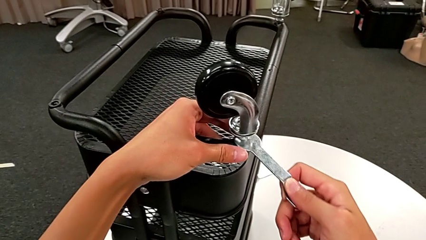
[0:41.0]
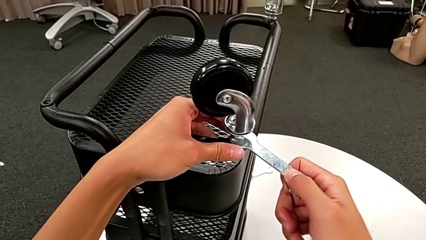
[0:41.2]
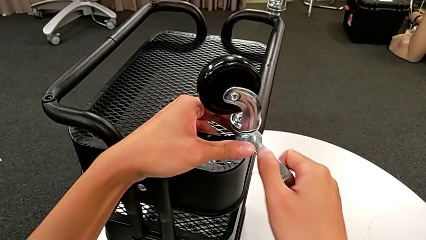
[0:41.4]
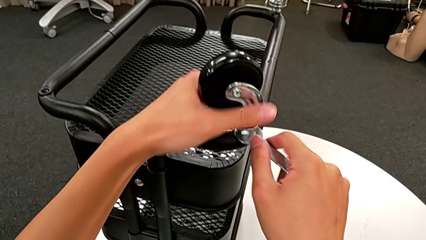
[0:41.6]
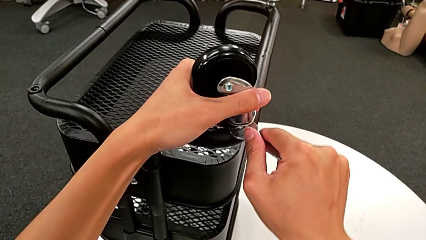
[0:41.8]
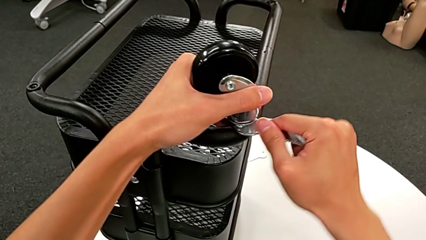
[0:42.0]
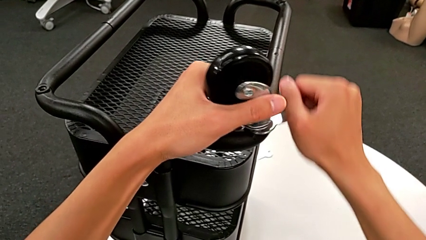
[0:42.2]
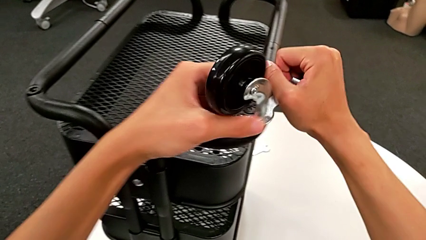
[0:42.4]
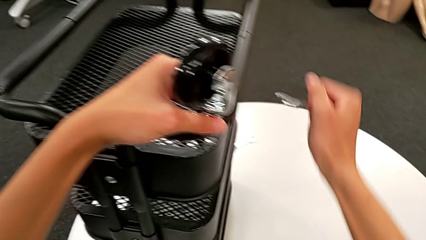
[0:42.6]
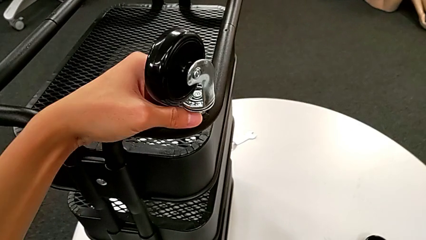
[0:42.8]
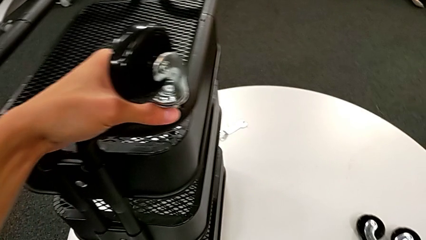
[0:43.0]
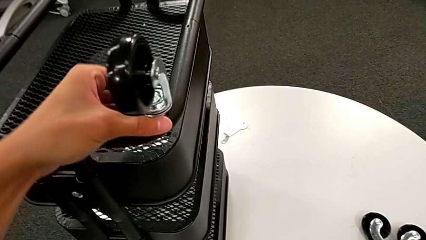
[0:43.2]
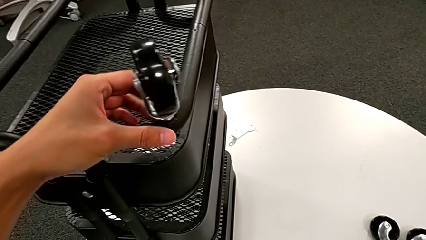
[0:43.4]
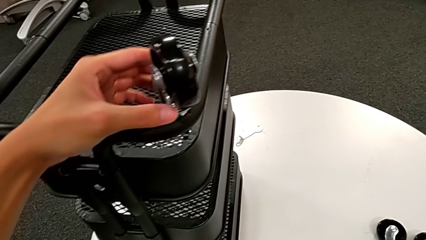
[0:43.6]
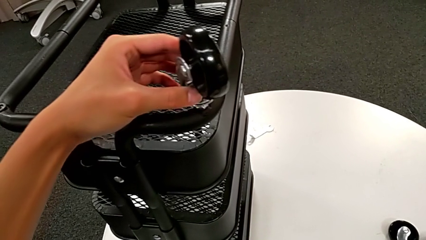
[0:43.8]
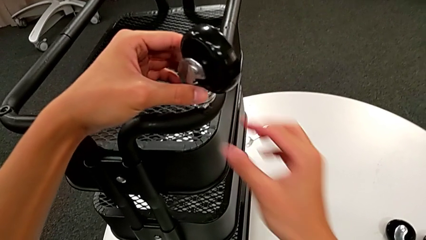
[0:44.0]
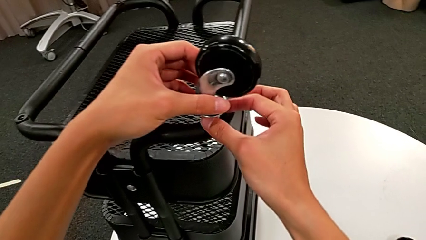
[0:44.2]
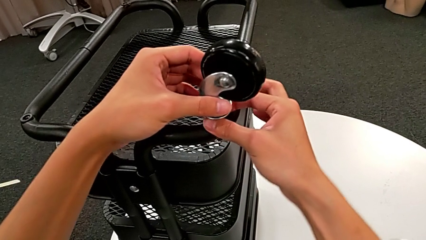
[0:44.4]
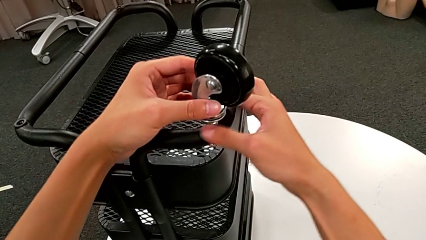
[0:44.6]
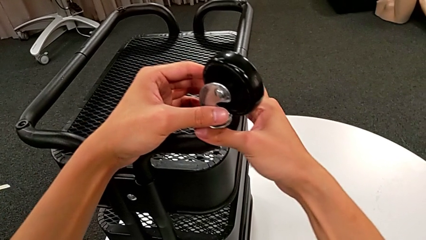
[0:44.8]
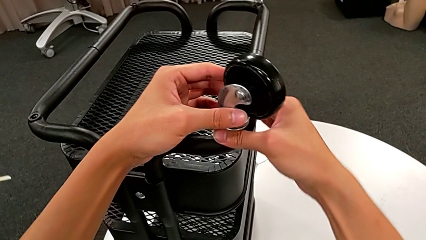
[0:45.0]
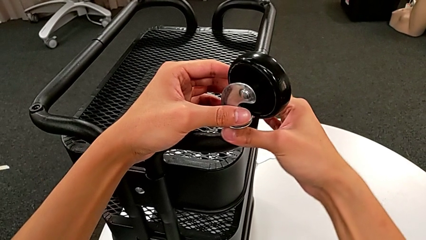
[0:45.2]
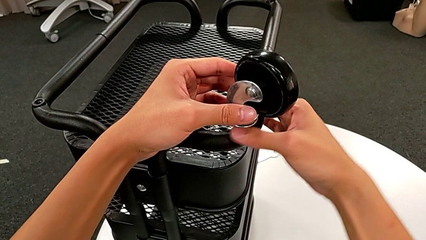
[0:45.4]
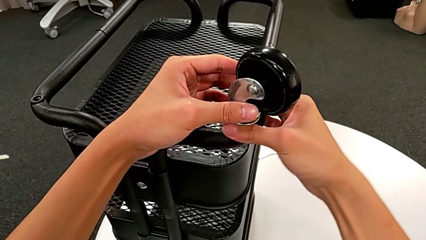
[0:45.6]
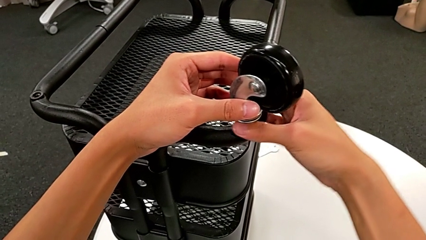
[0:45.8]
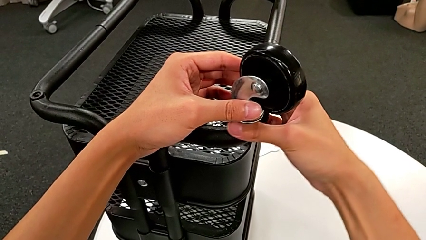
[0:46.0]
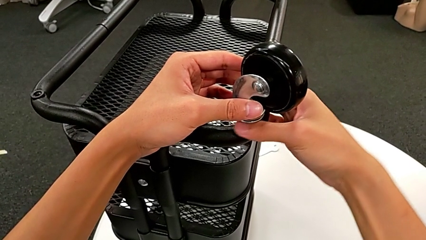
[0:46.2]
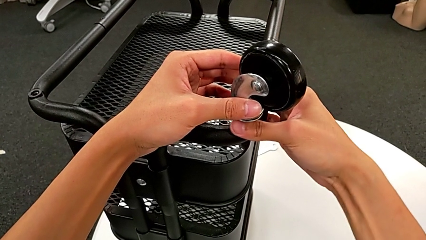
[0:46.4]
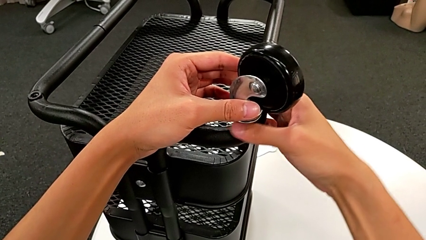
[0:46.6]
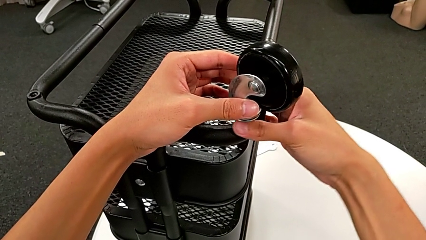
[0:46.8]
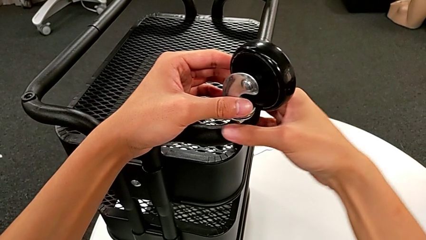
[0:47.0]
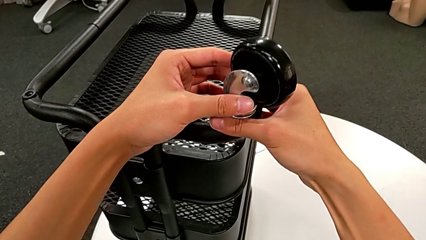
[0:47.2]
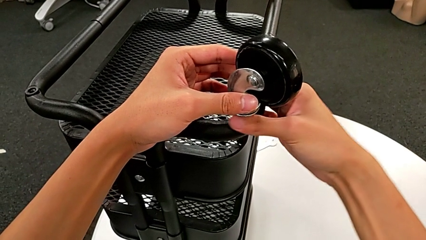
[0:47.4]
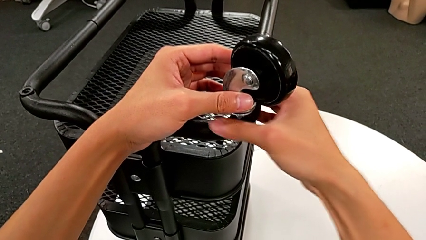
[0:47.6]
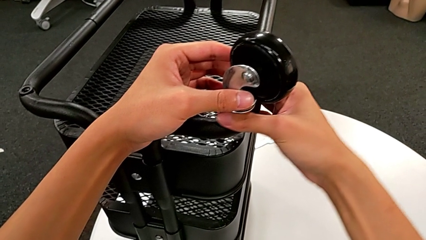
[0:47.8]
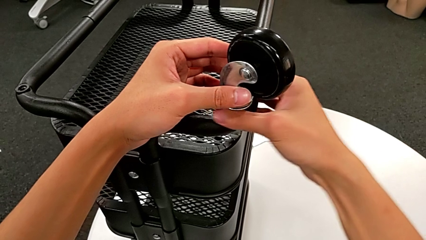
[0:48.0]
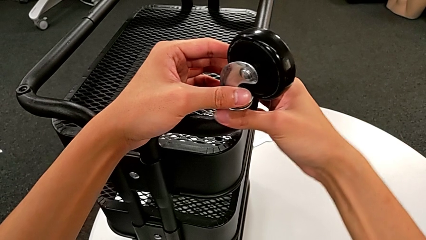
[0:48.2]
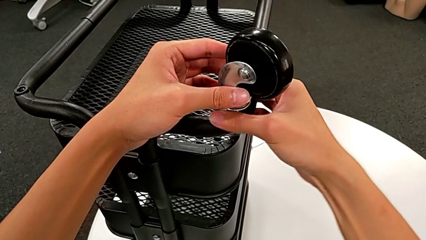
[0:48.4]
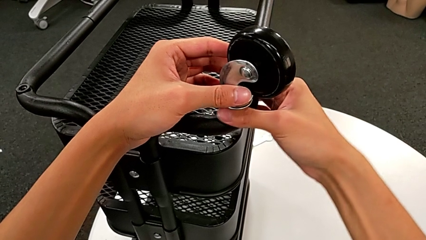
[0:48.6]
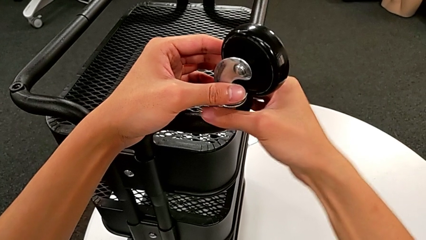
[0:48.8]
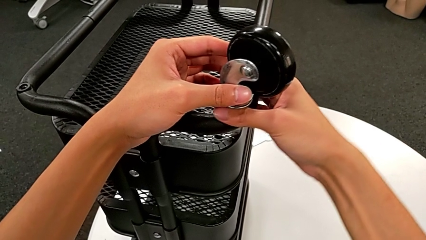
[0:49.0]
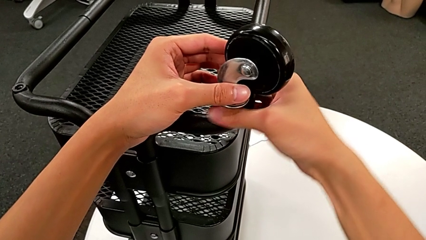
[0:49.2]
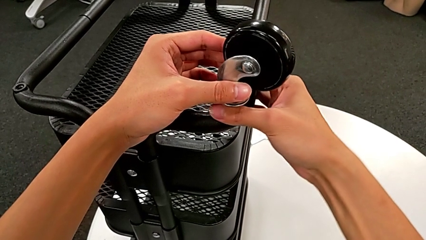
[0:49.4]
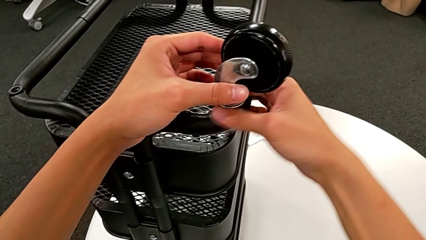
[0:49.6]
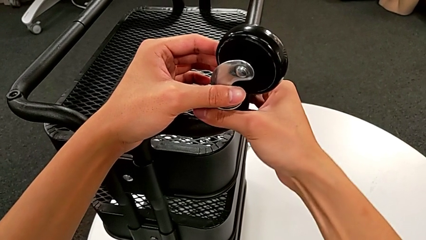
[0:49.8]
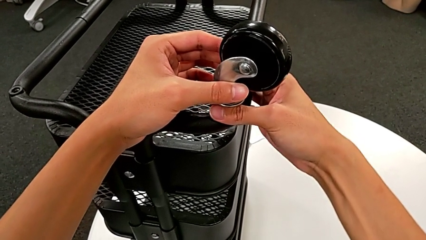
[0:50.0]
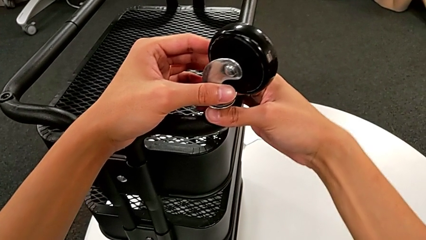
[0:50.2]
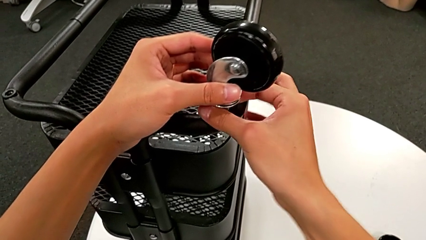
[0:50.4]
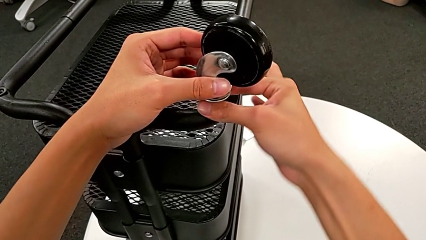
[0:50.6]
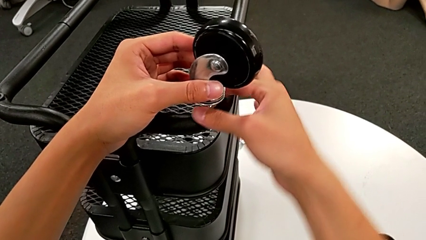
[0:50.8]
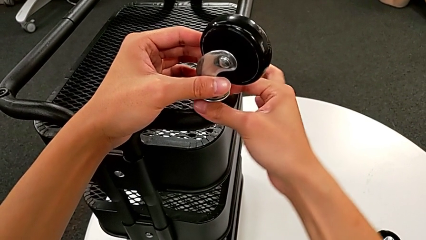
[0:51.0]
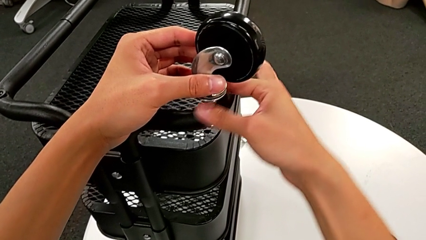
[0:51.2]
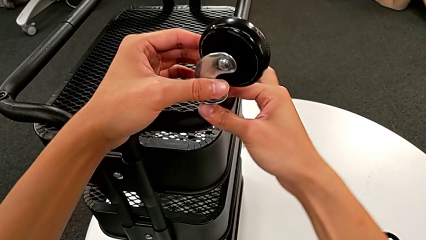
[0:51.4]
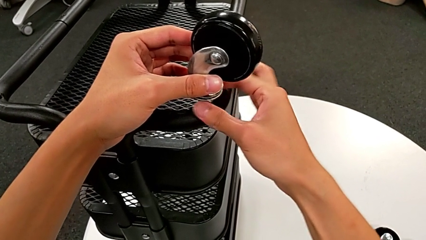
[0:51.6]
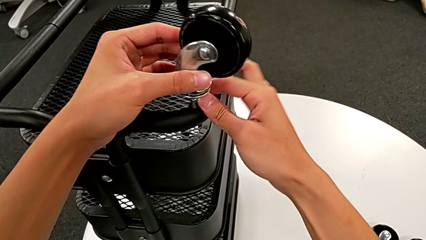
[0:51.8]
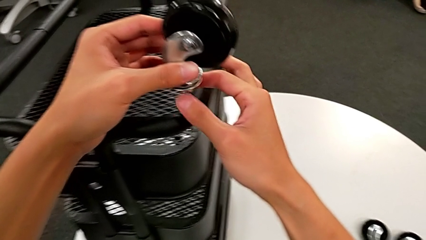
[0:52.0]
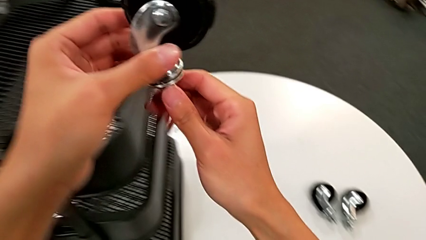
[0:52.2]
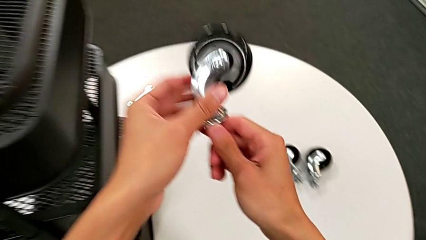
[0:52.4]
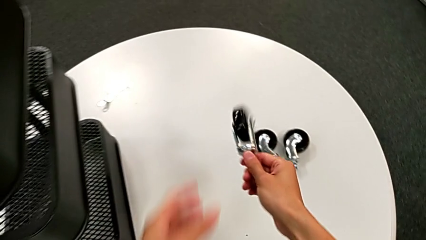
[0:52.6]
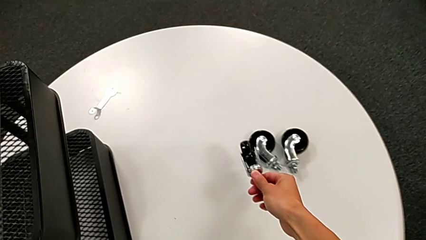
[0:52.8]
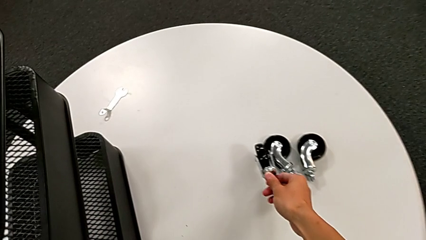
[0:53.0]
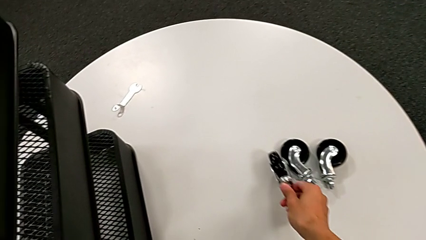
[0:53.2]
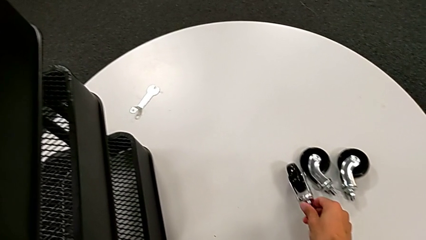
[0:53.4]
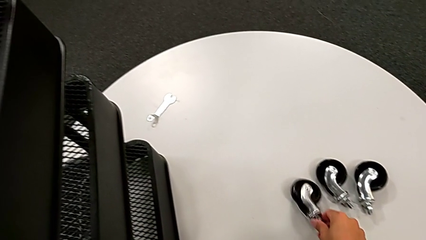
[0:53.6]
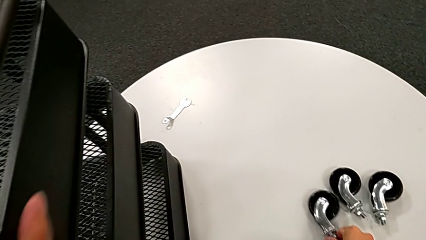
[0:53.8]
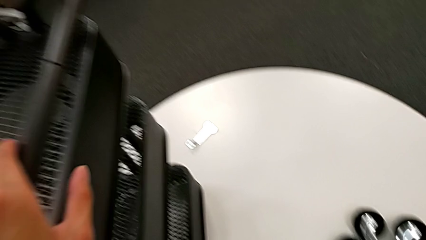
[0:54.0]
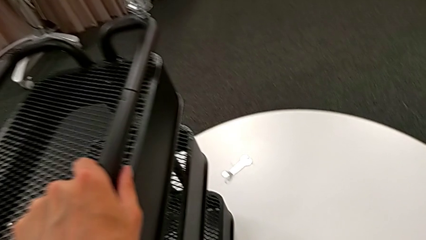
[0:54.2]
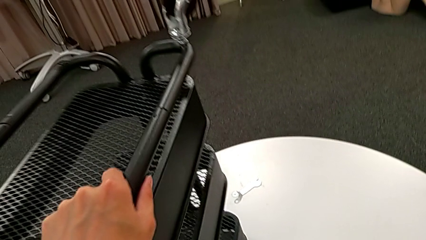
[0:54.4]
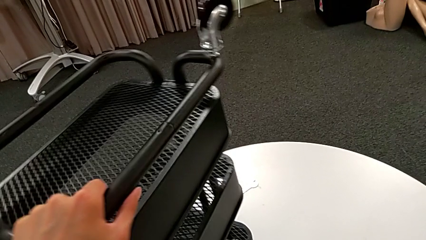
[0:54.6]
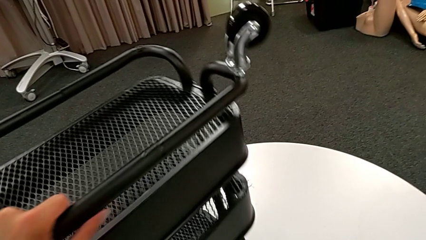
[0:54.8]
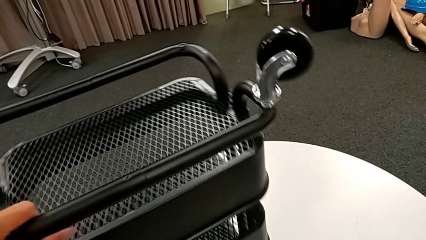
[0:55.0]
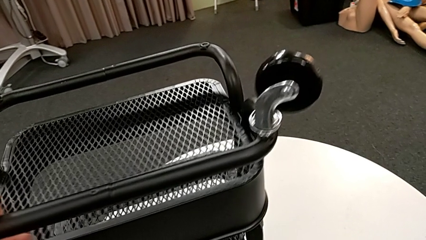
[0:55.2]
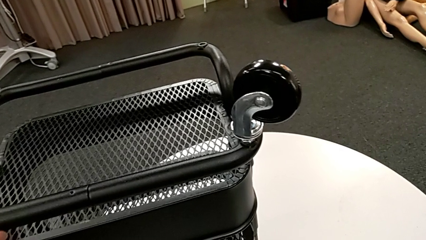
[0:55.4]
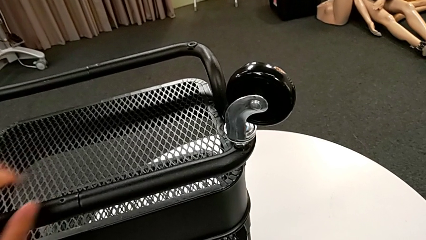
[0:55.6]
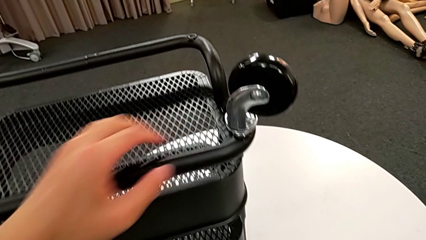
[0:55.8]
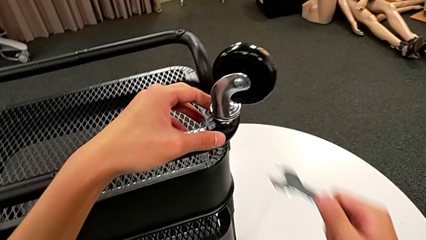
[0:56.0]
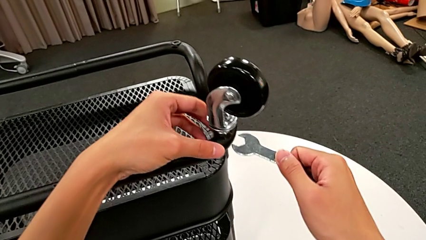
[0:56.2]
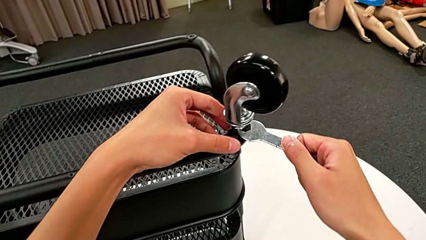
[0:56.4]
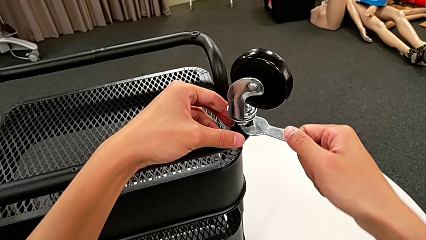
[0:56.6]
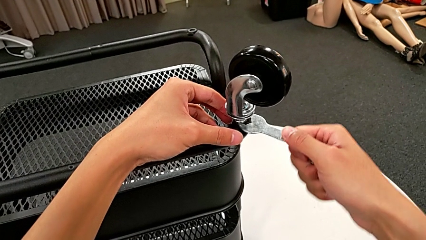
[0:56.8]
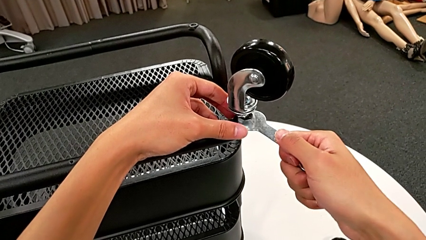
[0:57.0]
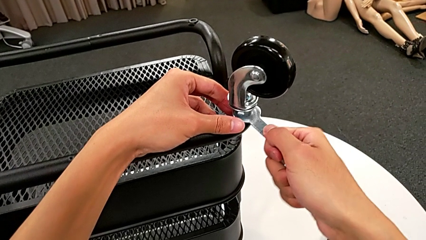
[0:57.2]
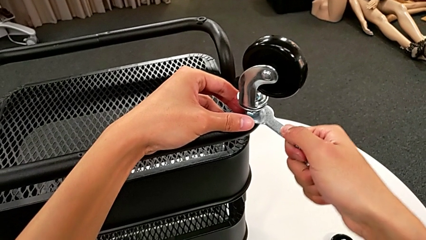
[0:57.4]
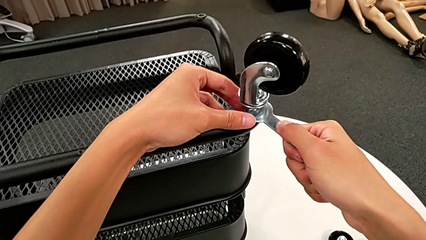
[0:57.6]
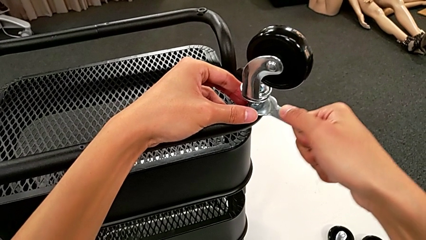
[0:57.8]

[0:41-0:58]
The camera wearer is unscrewing the wheels from the base frame using the wrench. They unscrew the third wheel, withdraw the hexagonal wrench, place it, unscrew the third wheel, disassemble it, place it, rotate the utility cart and insert the hexagonal wrench.
